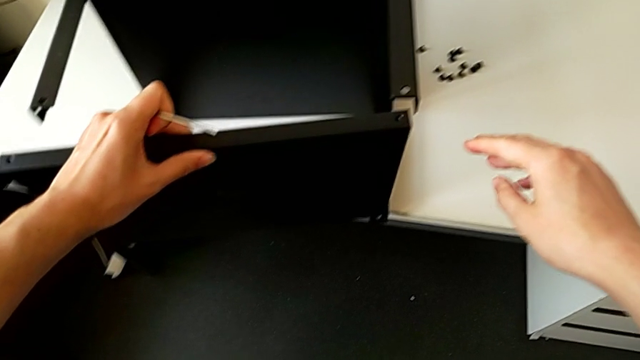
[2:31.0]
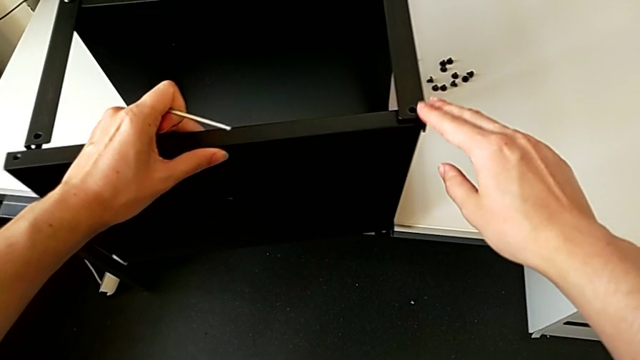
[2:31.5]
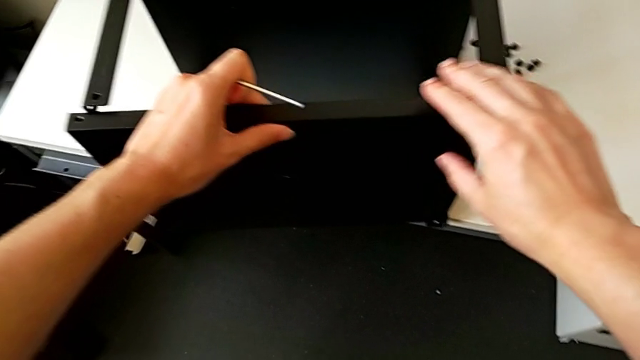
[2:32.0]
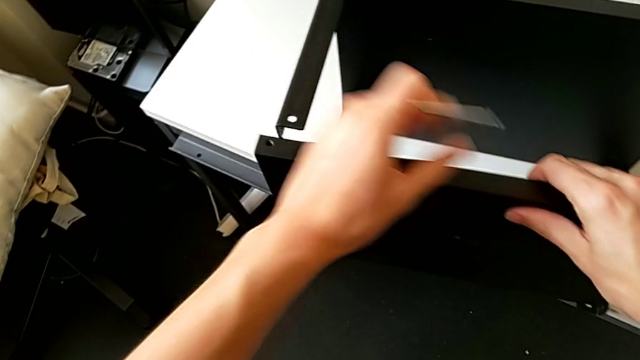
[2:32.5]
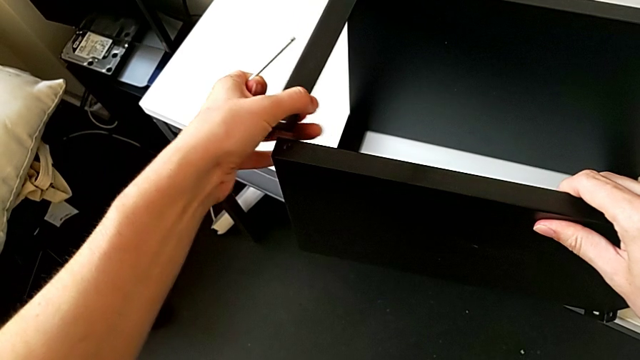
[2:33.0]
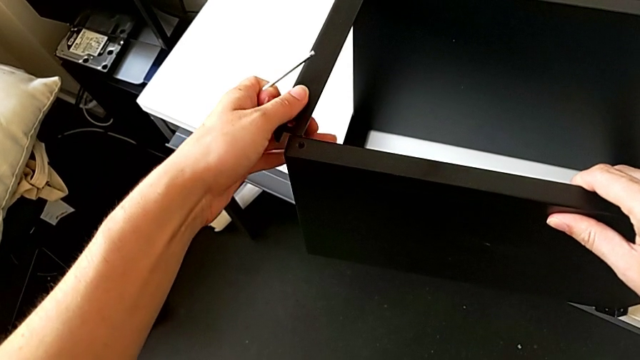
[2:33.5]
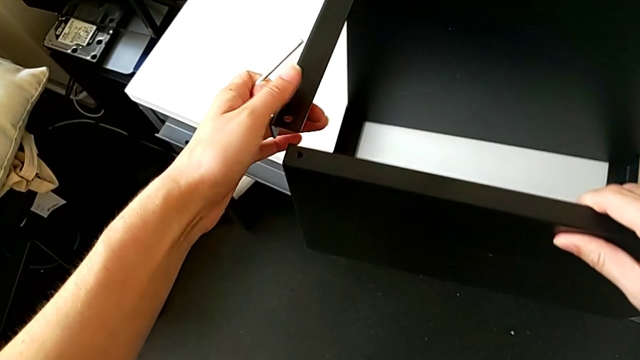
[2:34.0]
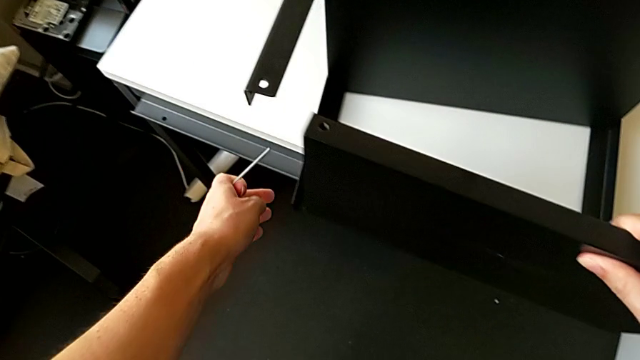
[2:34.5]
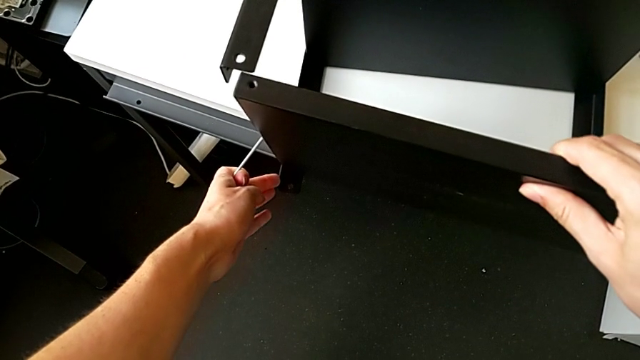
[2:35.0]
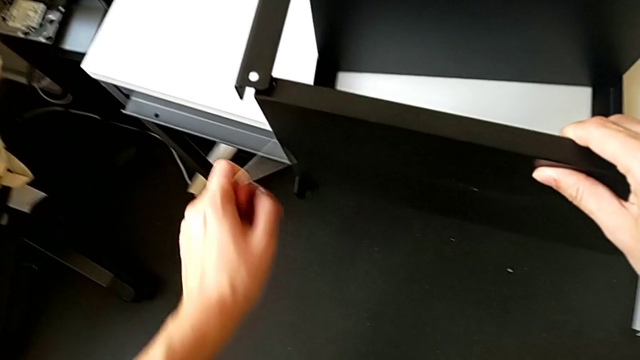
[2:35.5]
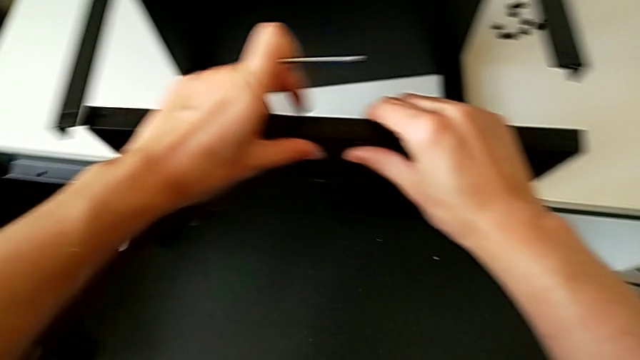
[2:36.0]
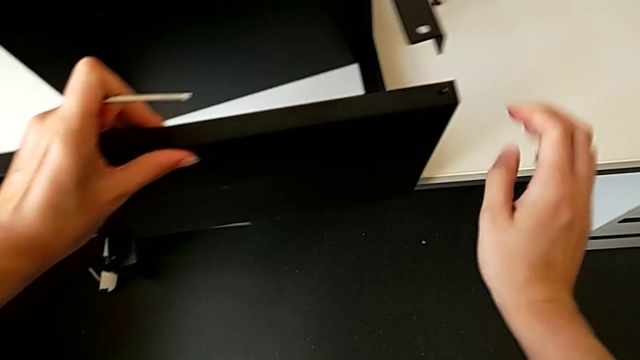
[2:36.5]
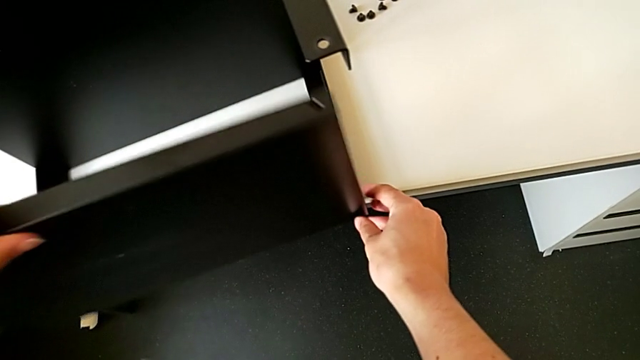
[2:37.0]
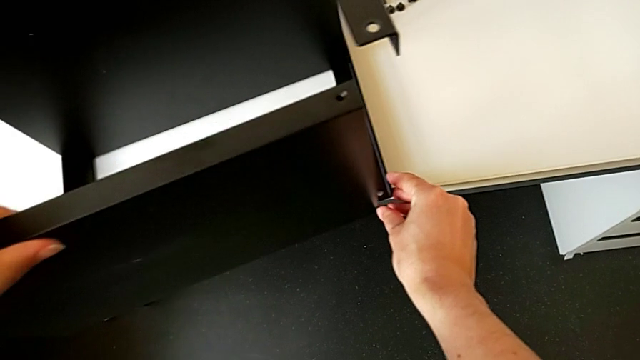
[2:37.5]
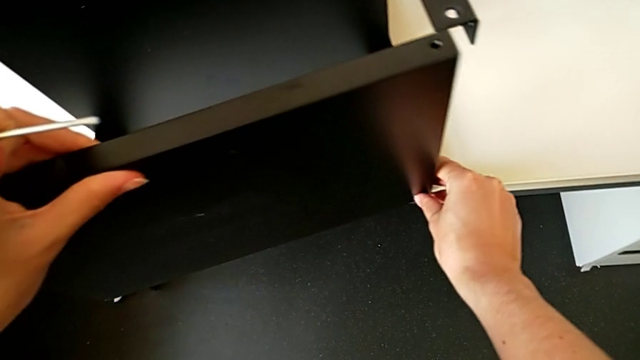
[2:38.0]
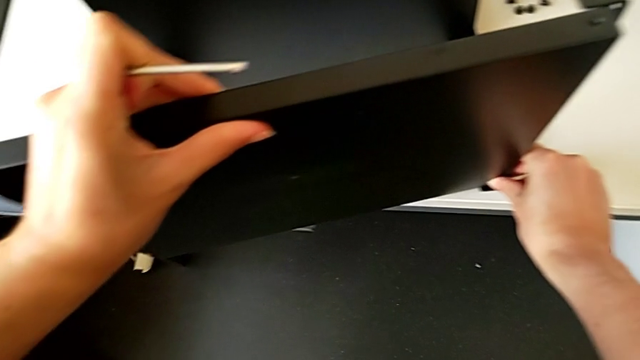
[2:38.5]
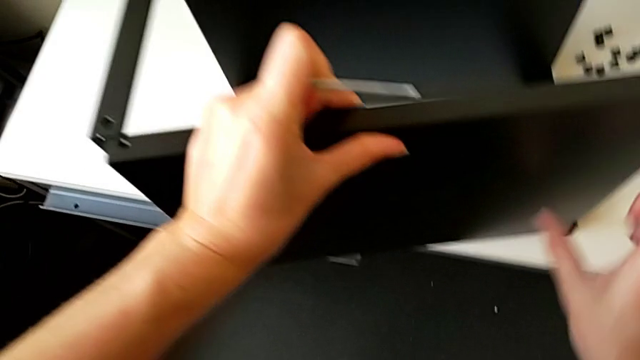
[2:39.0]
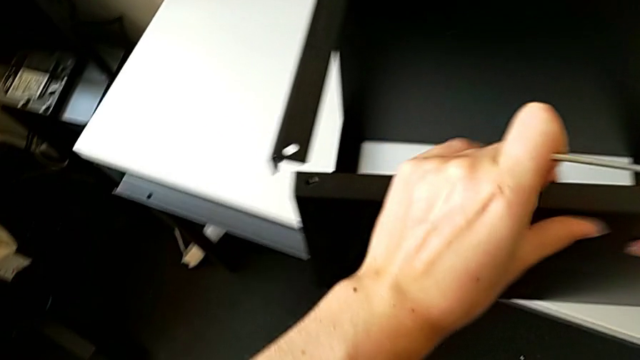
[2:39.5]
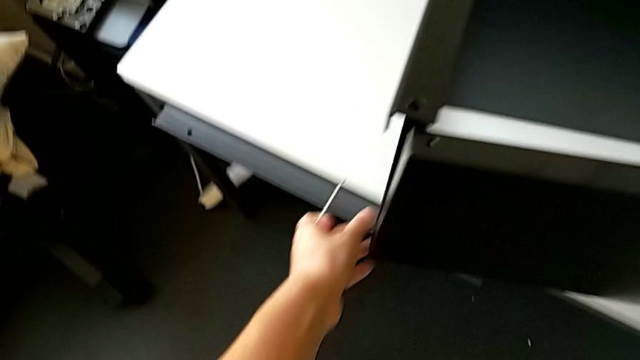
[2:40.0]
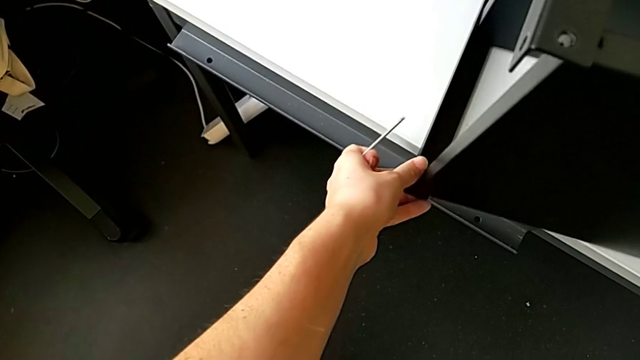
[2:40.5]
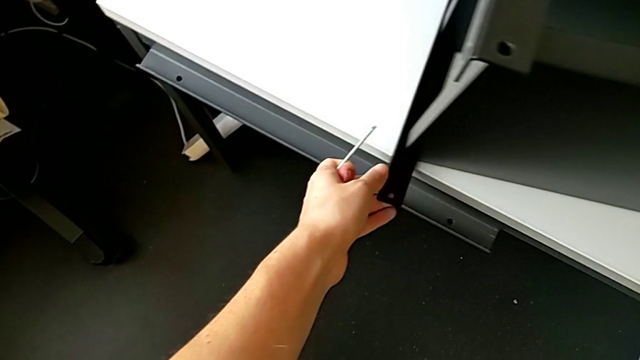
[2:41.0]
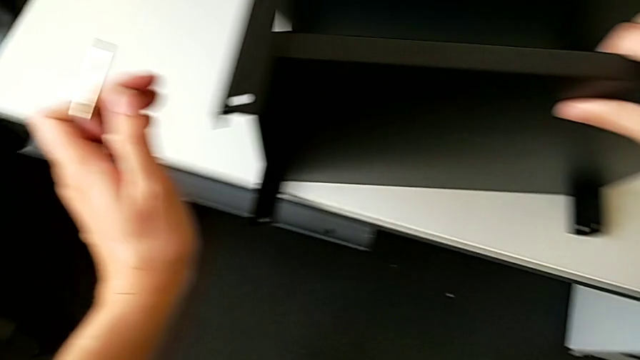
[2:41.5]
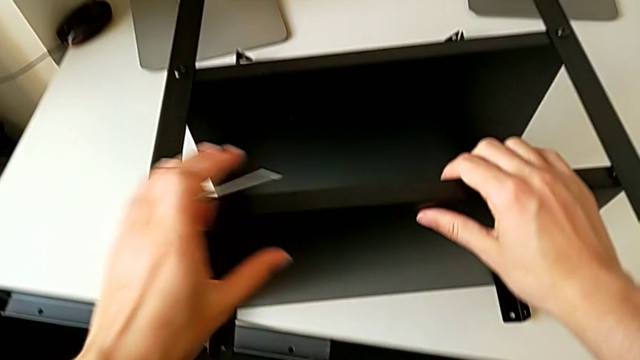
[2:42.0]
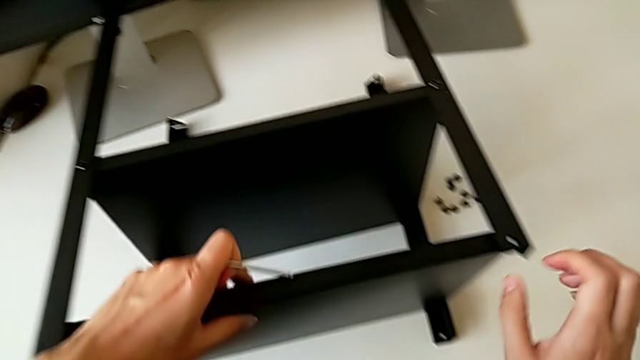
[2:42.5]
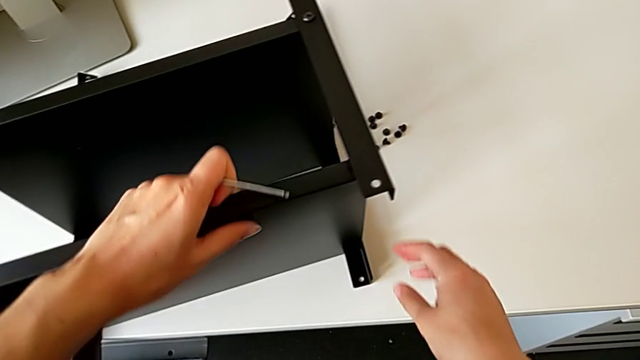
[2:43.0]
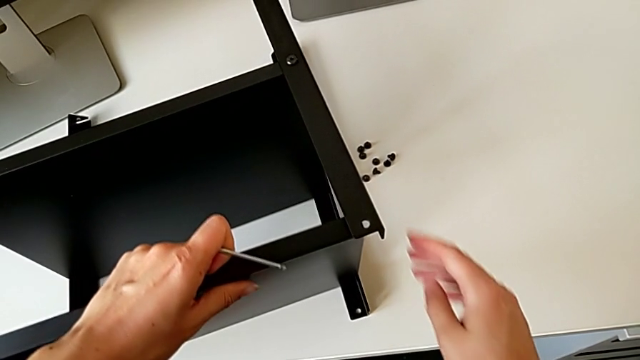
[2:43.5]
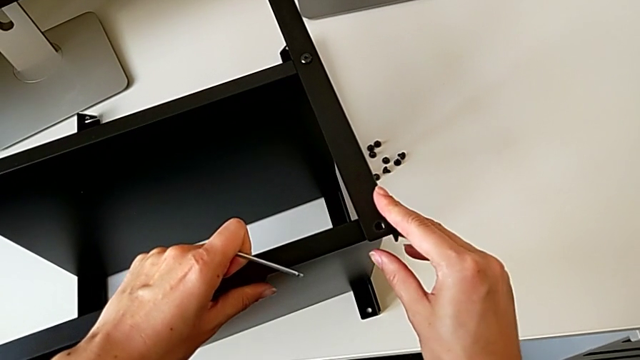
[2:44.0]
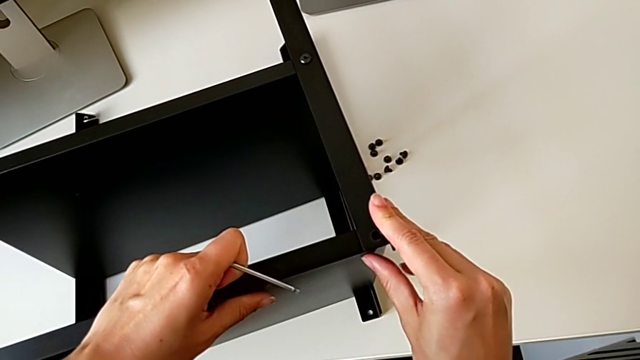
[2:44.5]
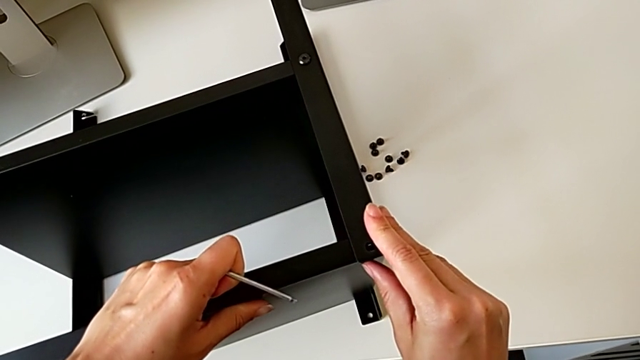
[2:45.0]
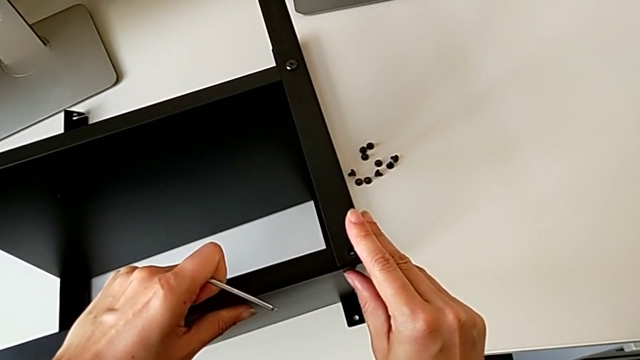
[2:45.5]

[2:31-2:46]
The camera wearer is assembling the top table. They place the tray and align it.

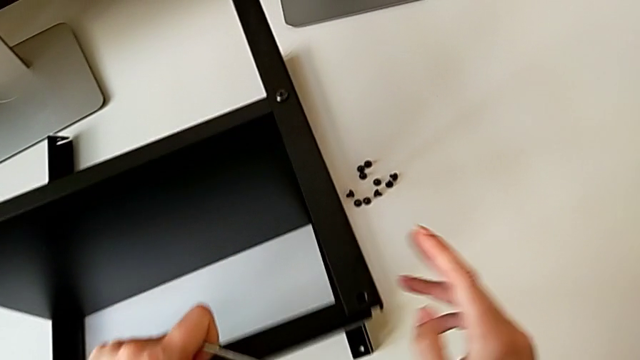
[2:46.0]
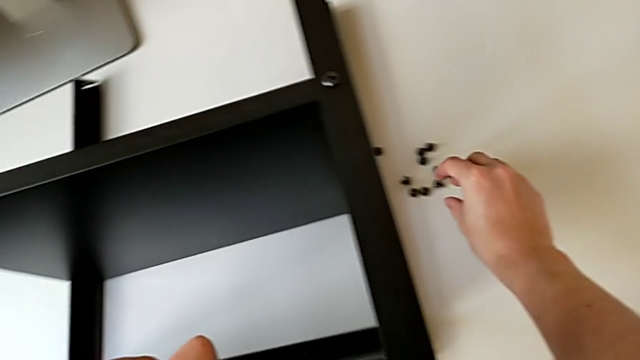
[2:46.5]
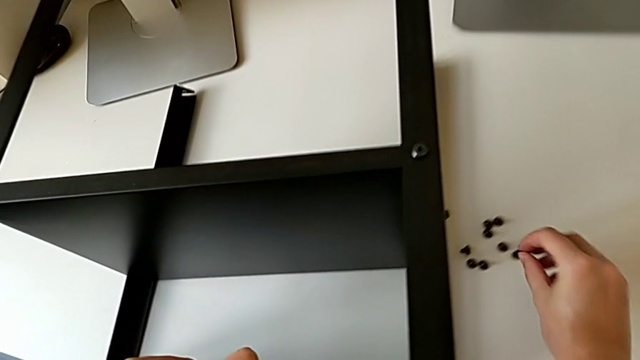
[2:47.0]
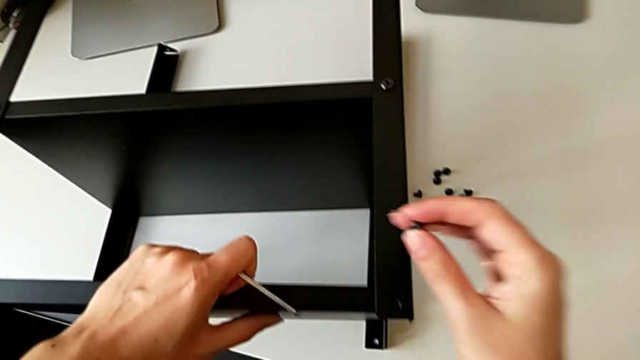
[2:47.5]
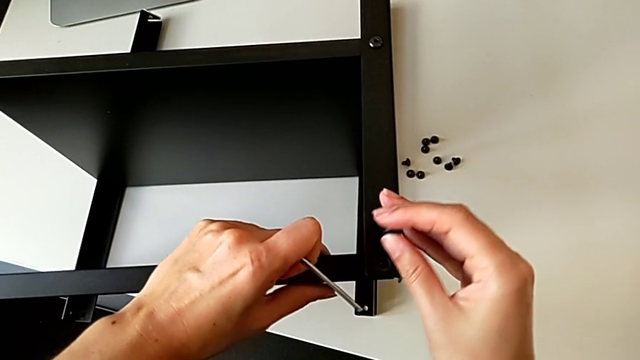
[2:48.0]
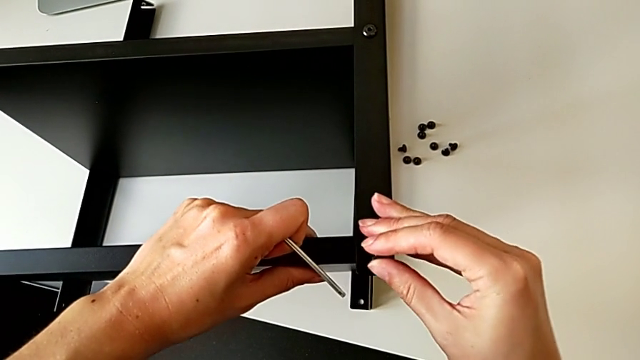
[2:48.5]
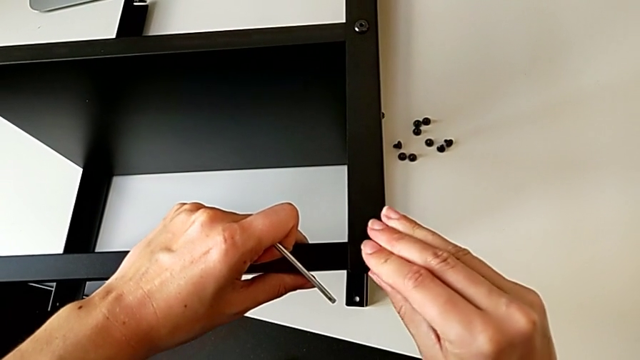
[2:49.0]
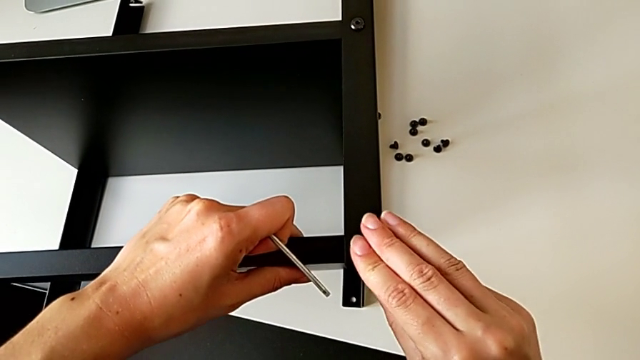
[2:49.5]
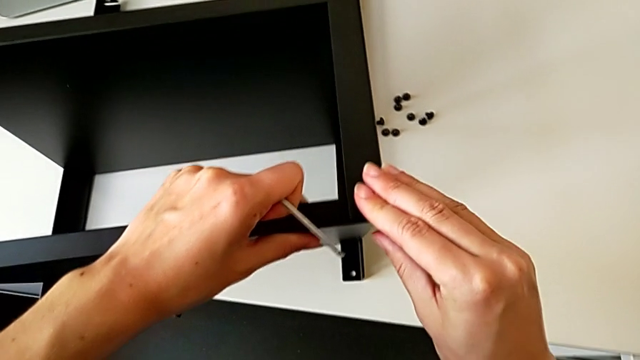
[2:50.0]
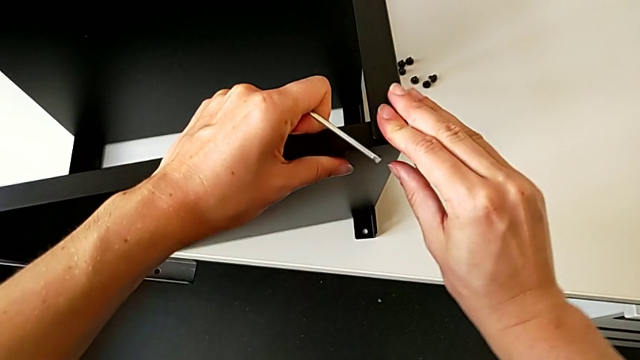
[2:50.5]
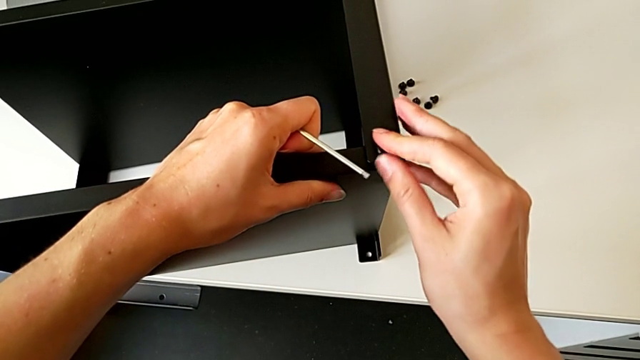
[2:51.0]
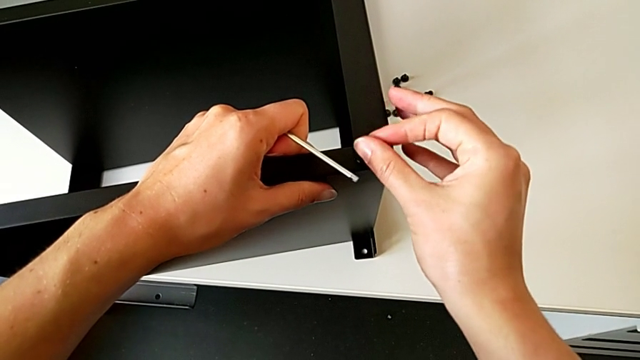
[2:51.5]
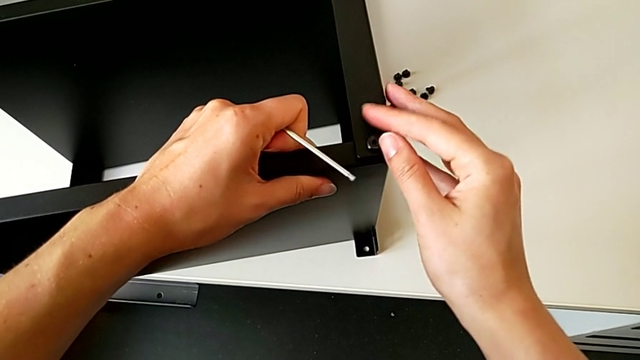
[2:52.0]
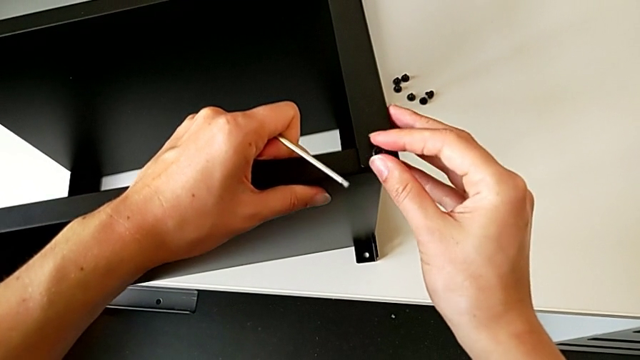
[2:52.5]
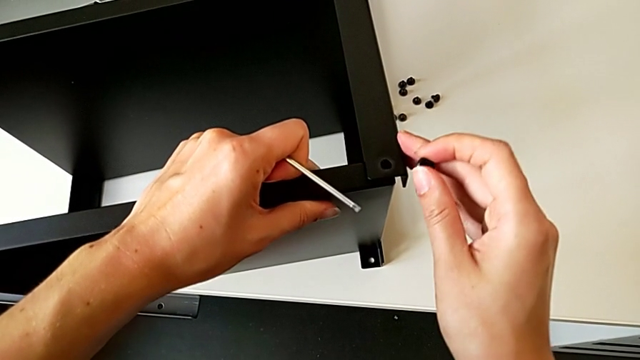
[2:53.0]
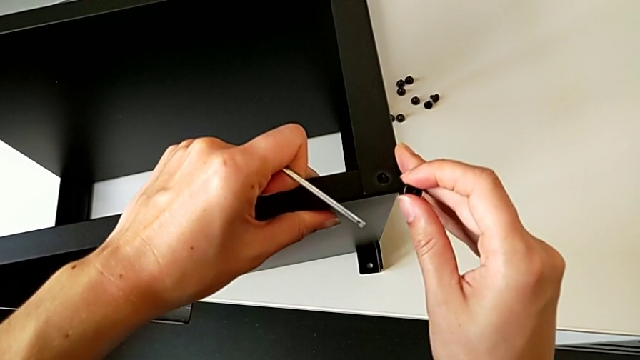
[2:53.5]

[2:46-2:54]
The camera wearer is screwing the first leg of the table to the top. They grab the hex socket head, align the tray, insert the hex socket head, screw it, withdraw it and align the tray.
